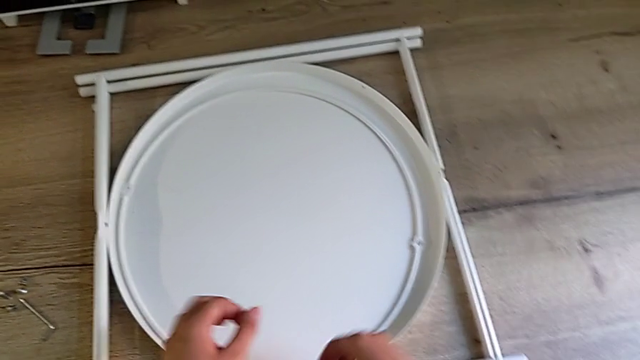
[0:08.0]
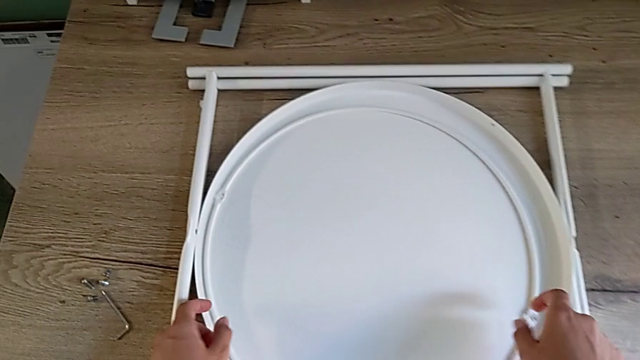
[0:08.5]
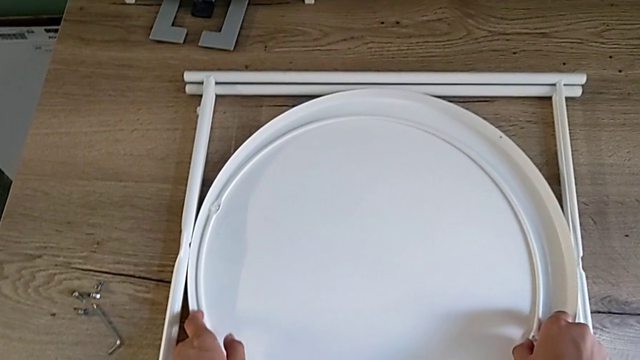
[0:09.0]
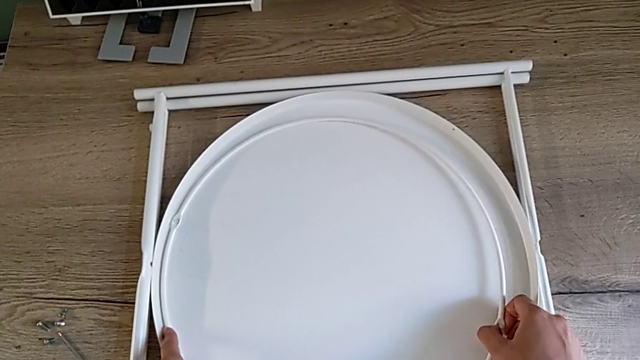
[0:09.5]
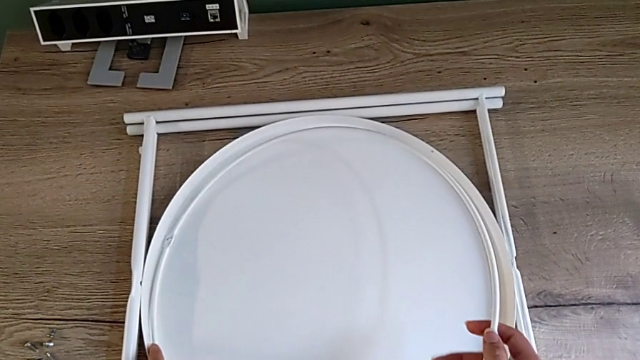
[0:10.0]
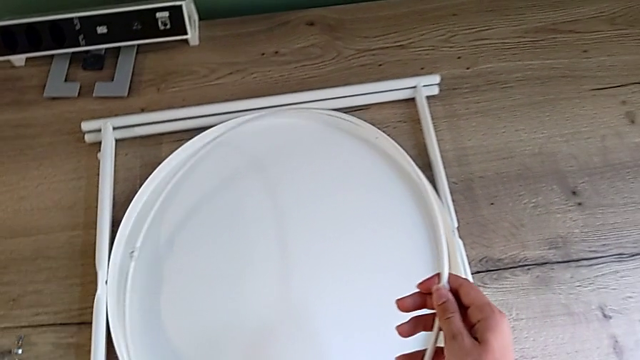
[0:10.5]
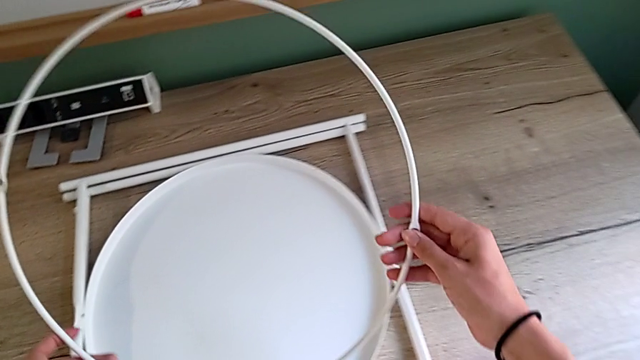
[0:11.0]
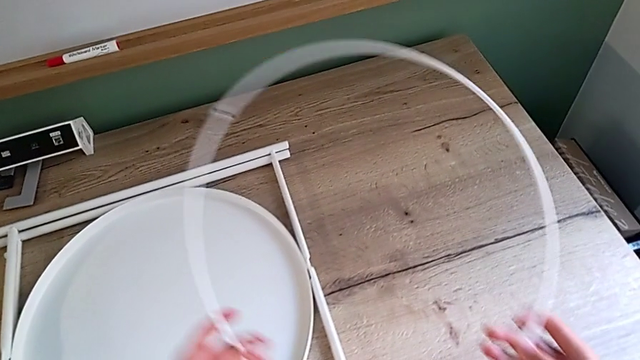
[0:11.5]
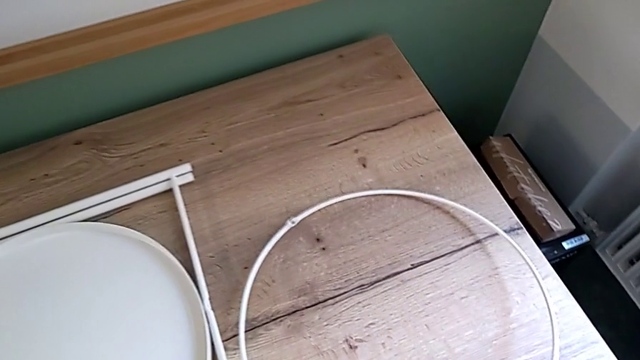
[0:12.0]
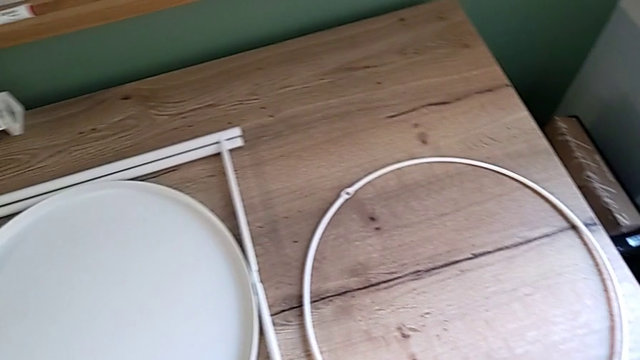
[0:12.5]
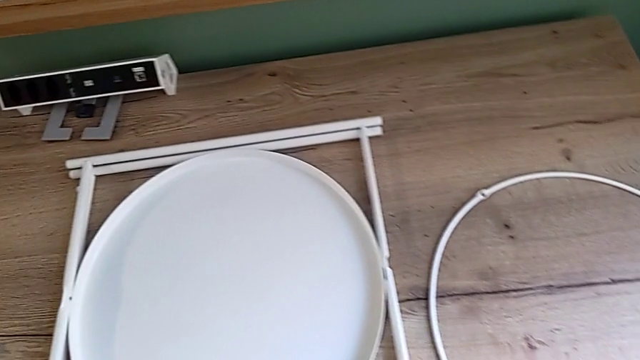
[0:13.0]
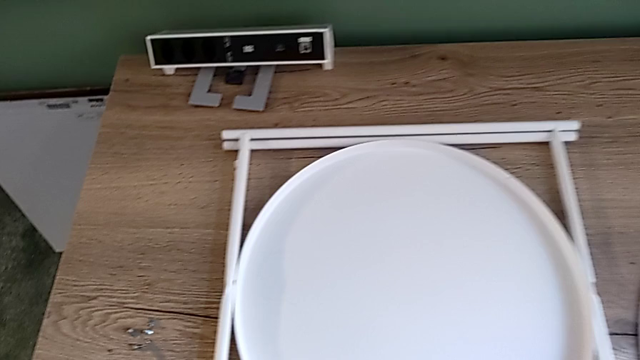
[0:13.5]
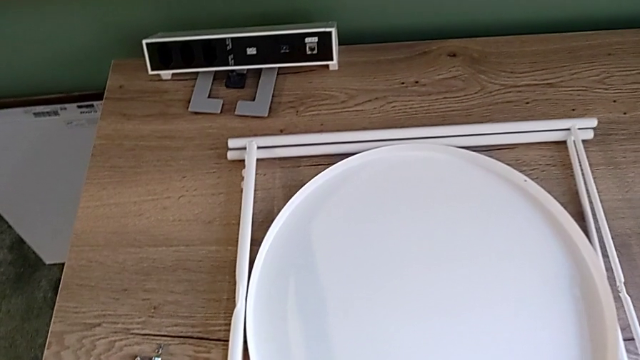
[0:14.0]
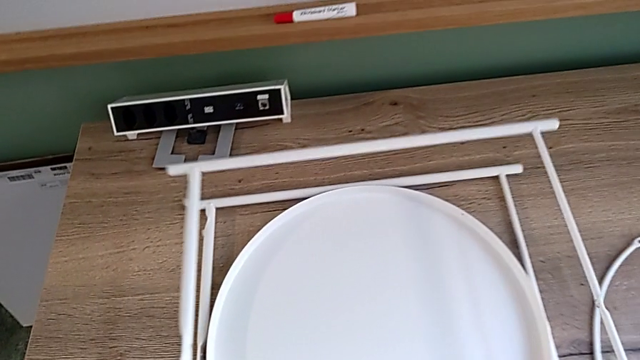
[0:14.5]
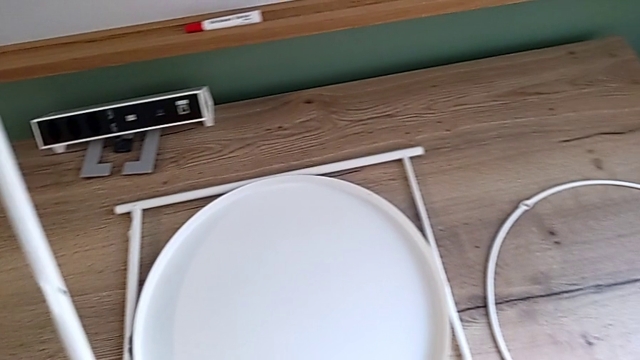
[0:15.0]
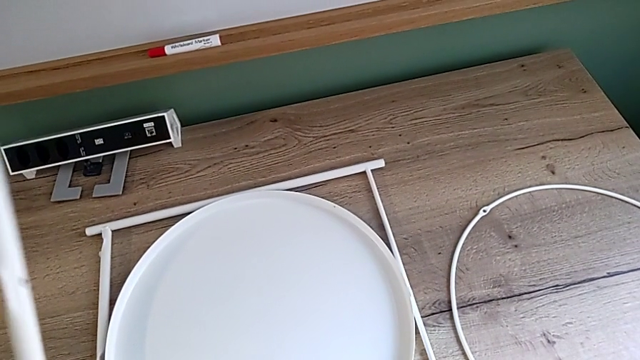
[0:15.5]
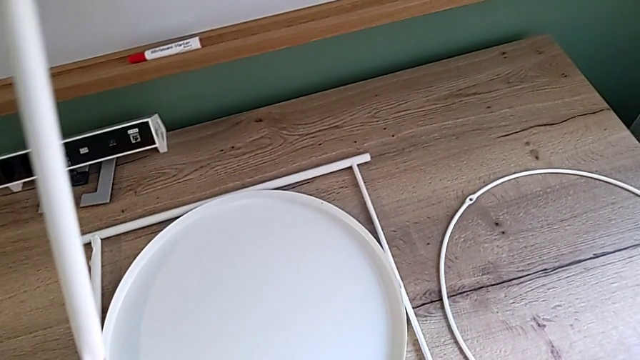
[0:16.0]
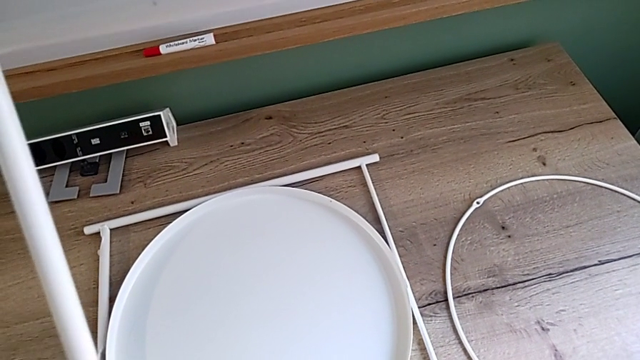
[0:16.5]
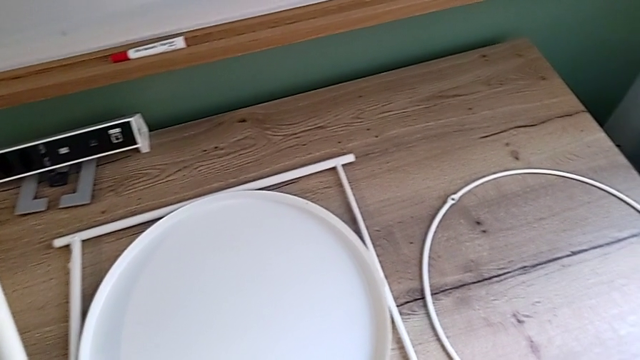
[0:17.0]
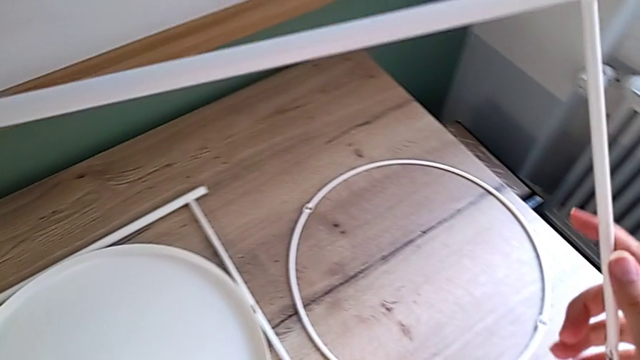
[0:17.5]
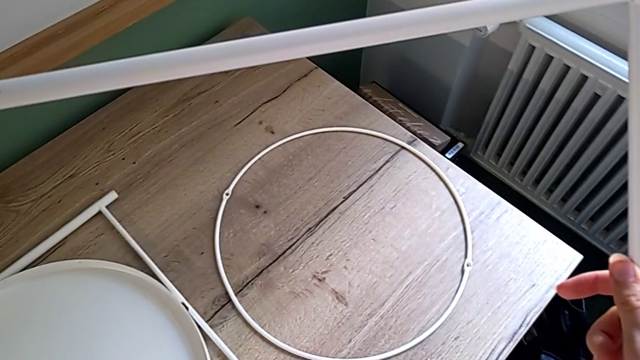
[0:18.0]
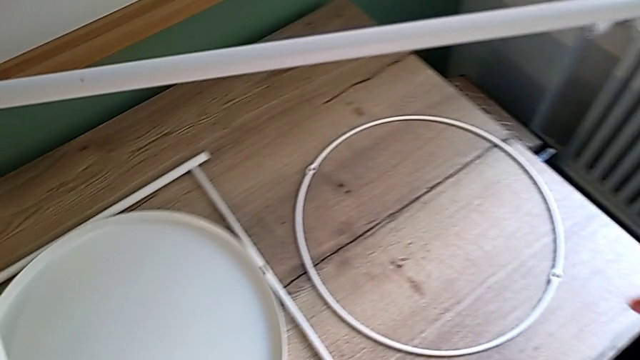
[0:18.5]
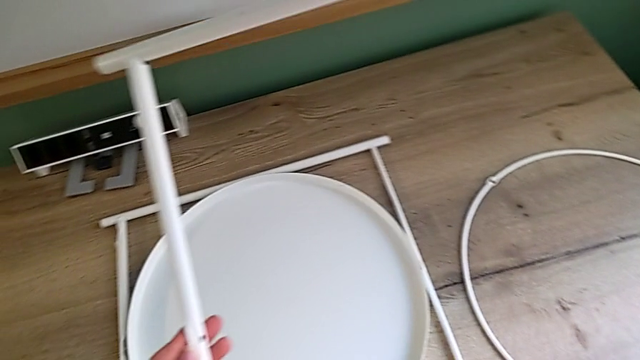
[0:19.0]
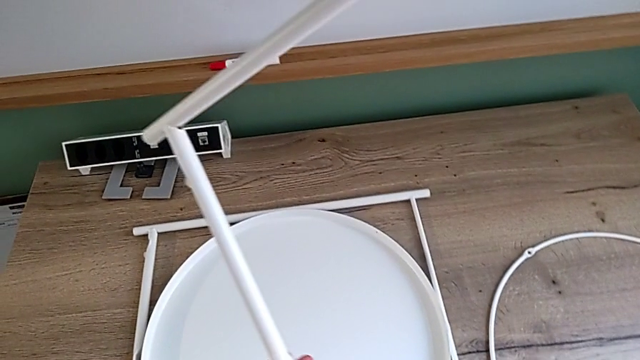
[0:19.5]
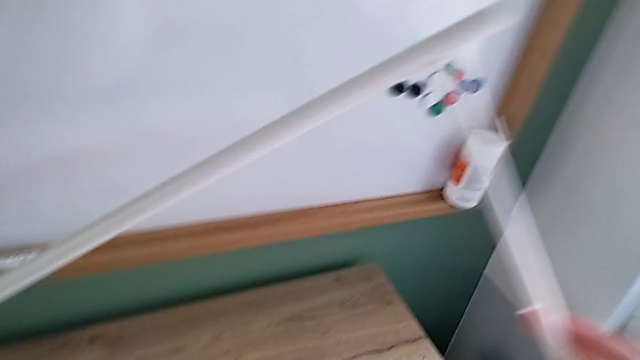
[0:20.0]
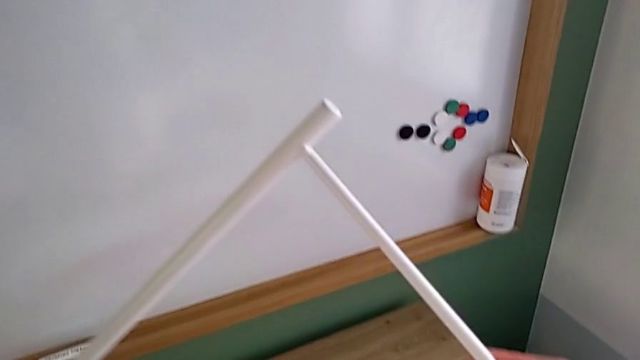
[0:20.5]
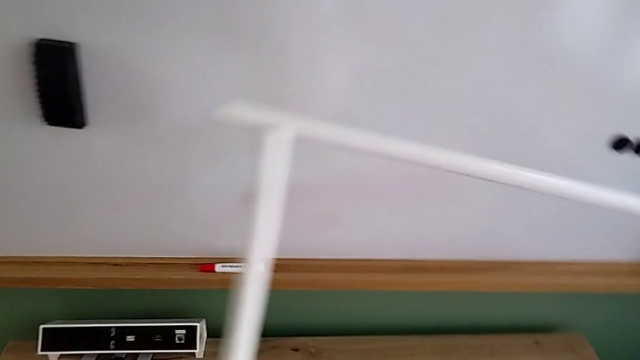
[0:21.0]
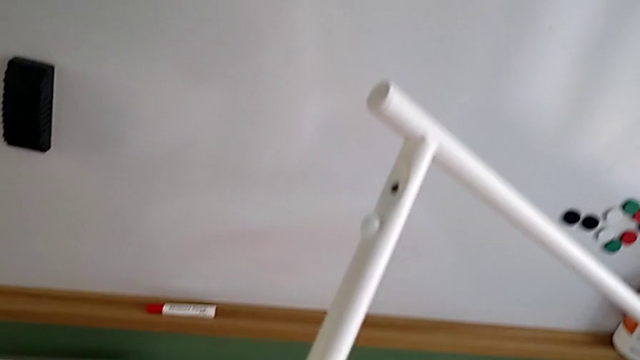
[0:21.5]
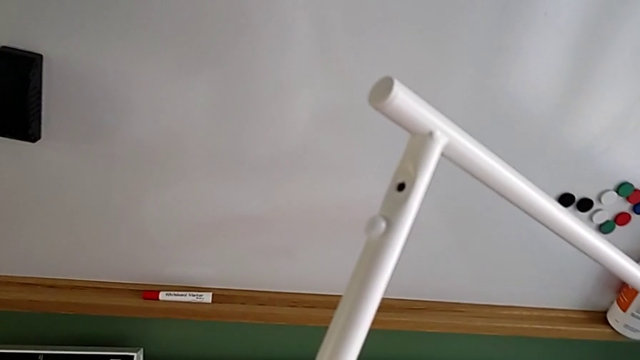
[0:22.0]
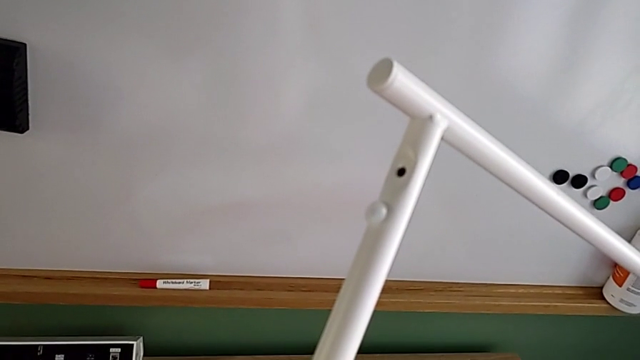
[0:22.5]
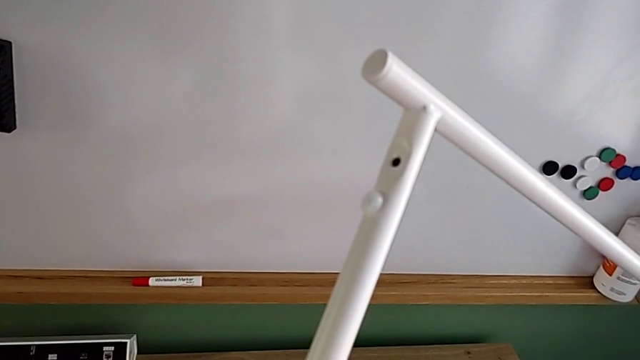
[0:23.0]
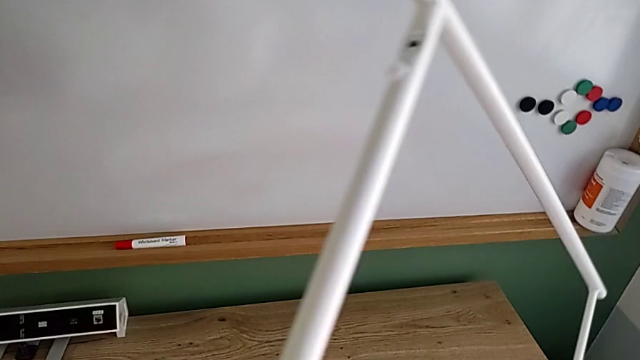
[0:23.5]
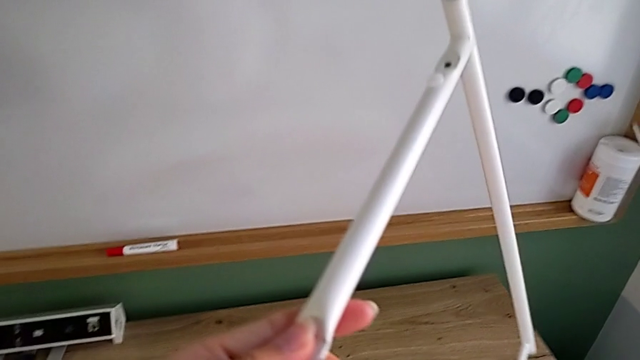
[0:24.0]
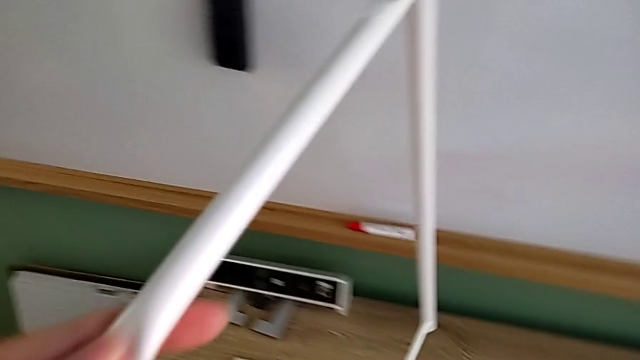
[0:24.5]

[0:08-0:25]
The camera wearer inspects the white table leg. They lift the white circle, place it, grab the first leg and inspect it.

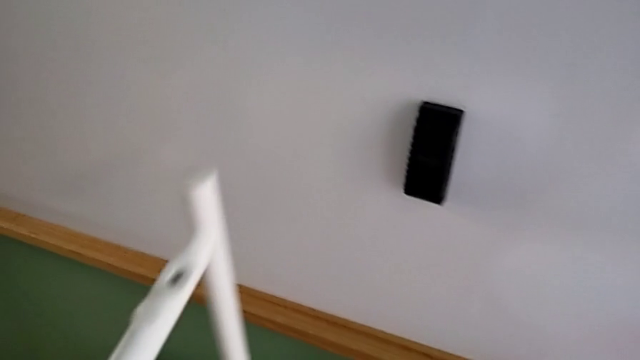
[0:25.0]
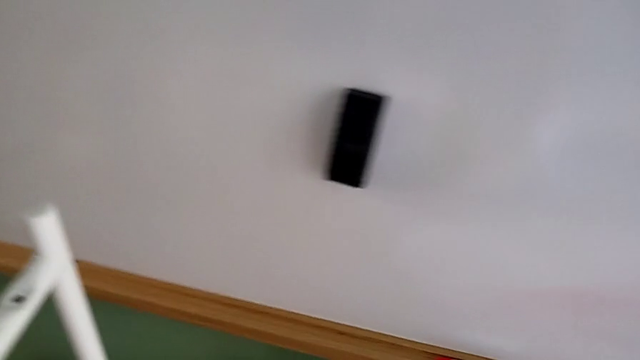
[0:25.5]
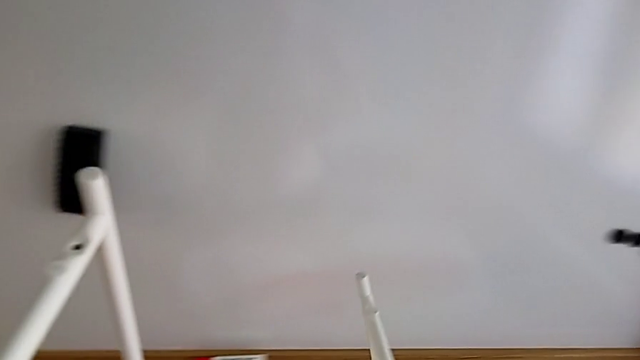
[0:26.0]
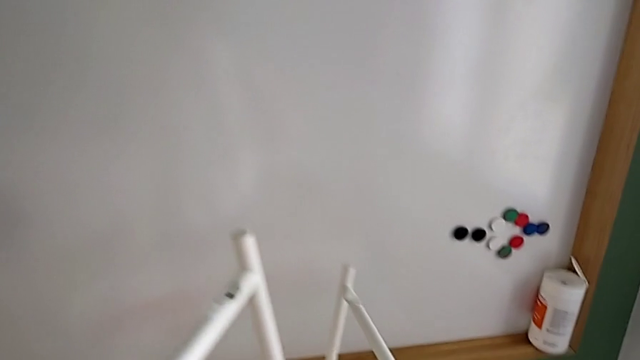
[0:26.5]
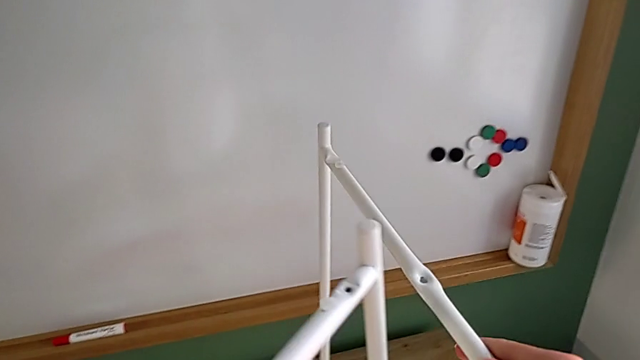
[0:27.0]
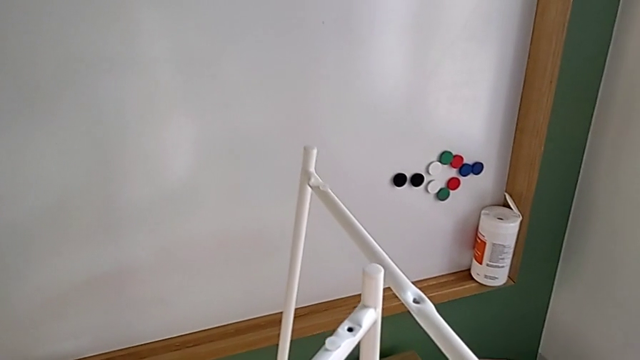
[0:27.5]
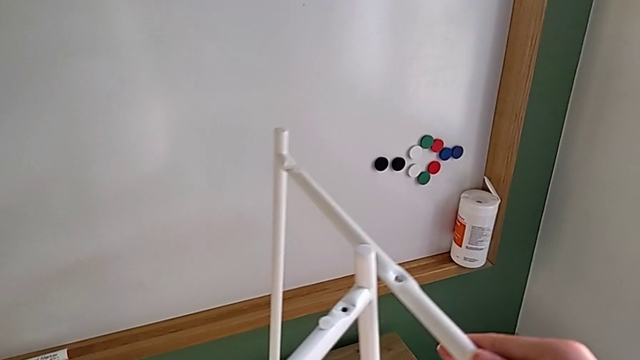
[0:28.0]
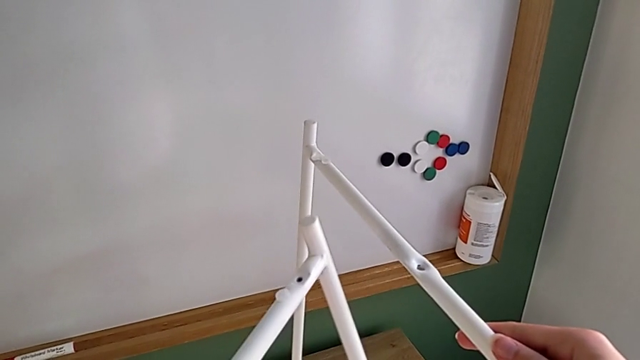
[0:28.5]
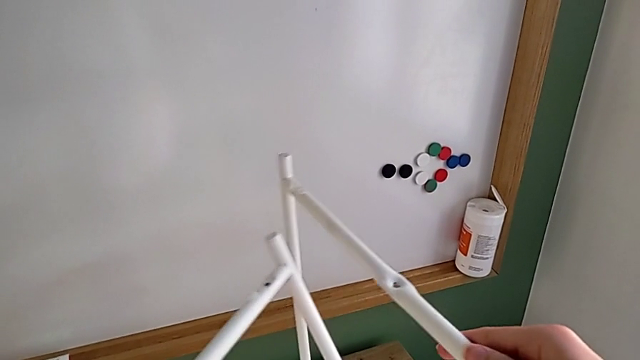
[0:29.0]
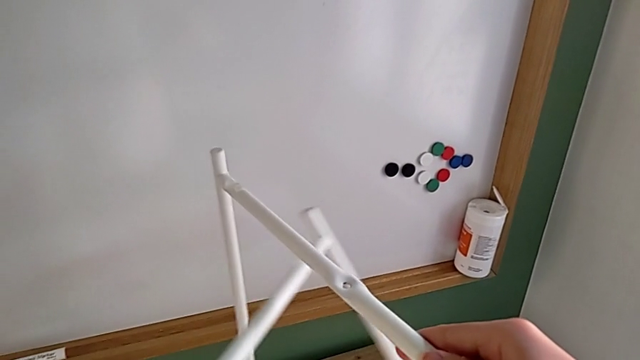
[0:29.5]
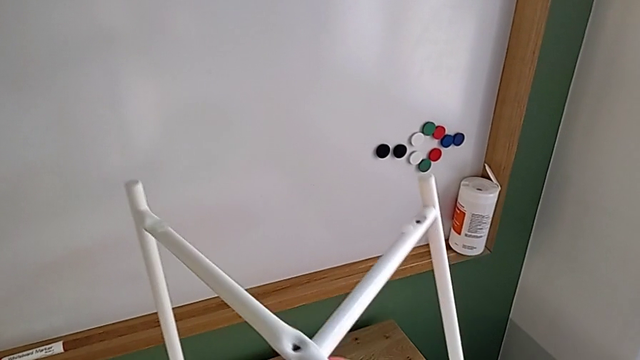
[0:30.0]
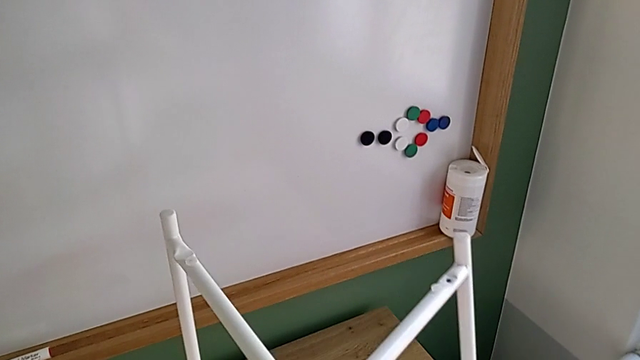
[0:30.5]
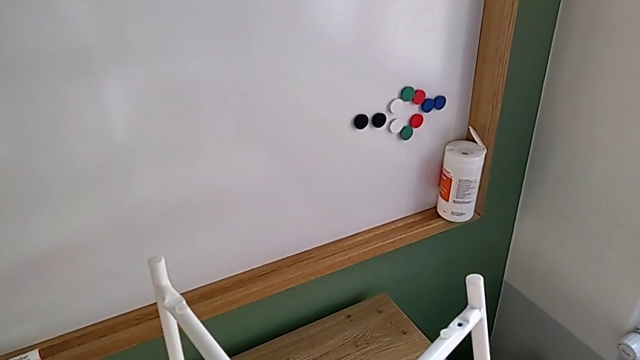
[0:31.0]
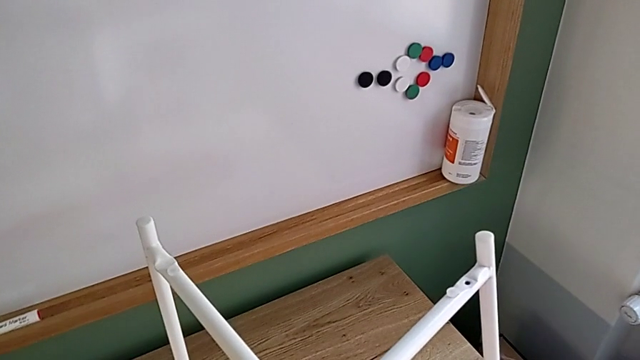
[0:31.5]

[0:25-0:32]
The camera wearer is mounting the white legs. They grab the second leg, approach the two legs and begin to place the leg.
